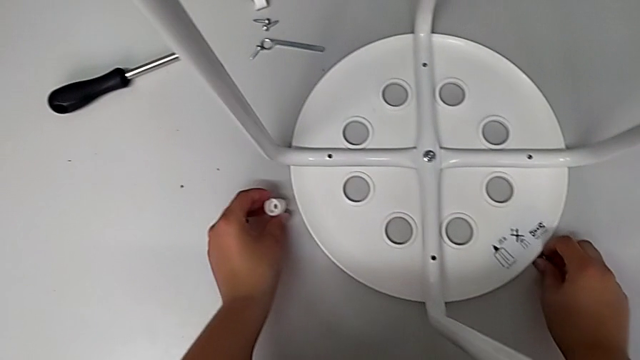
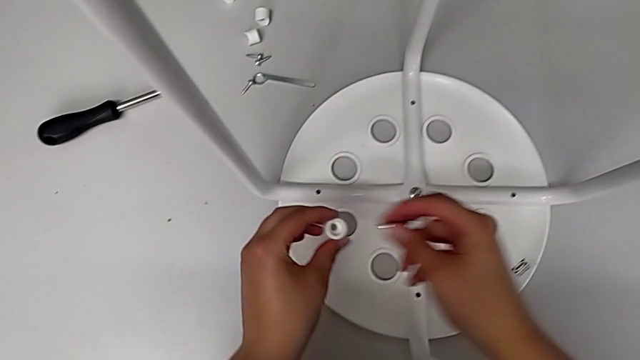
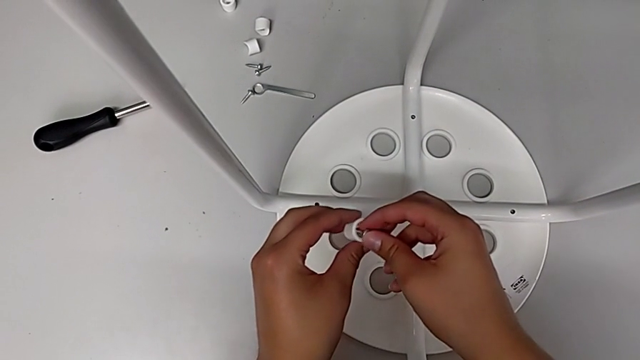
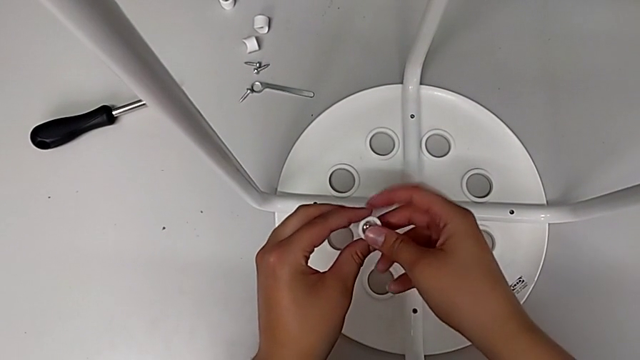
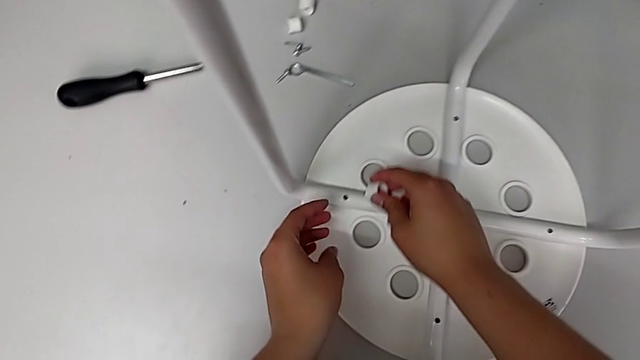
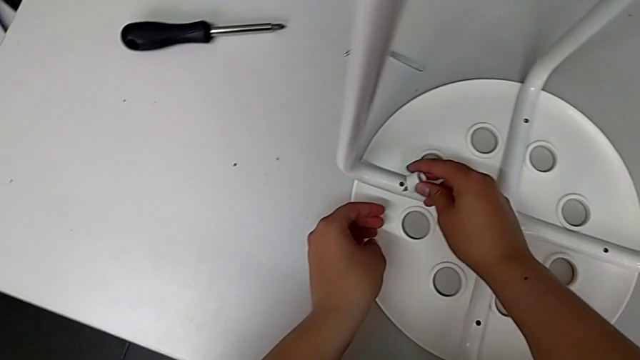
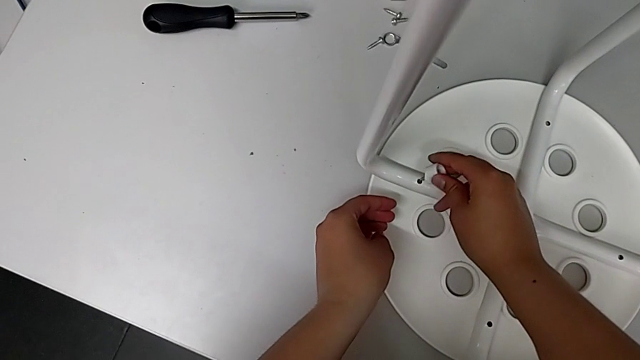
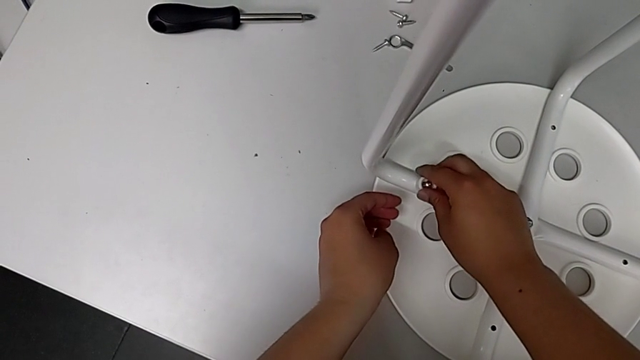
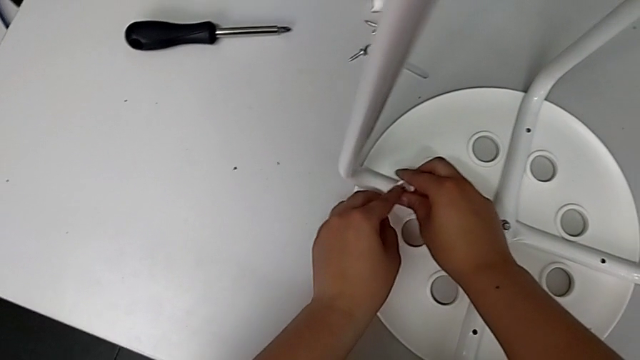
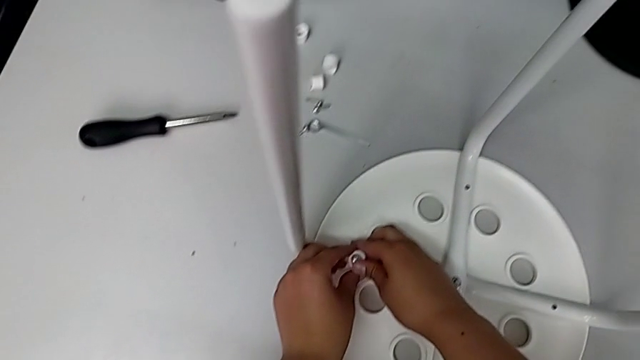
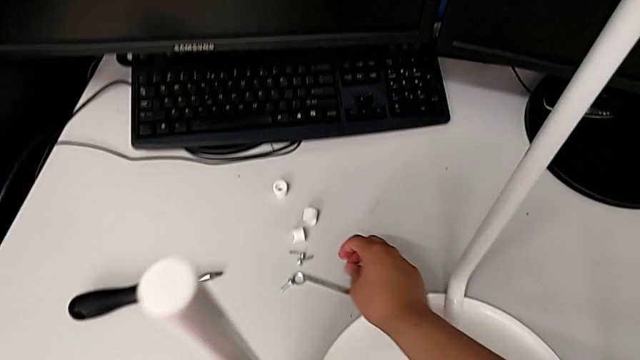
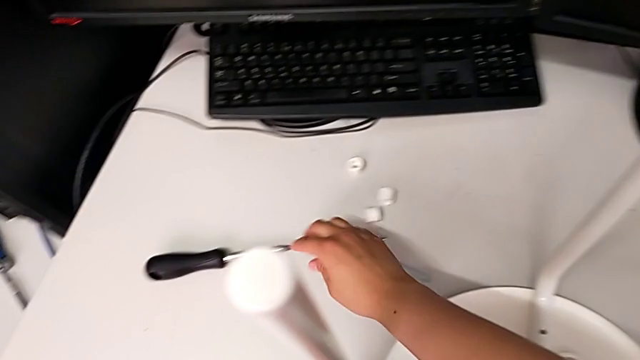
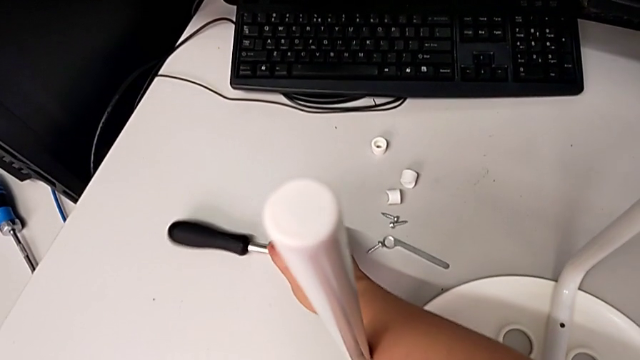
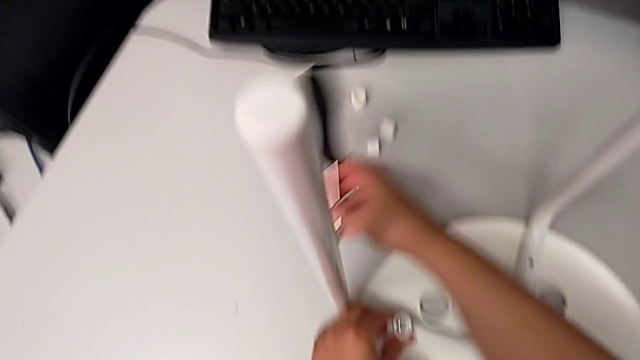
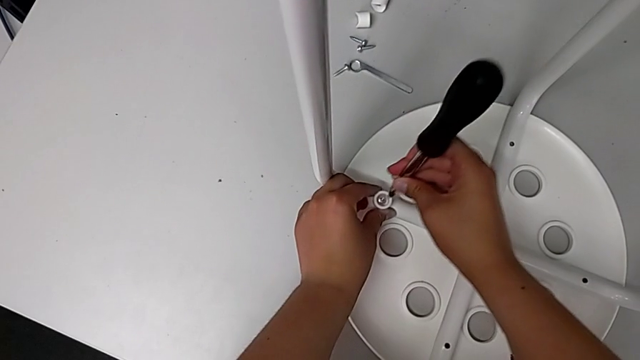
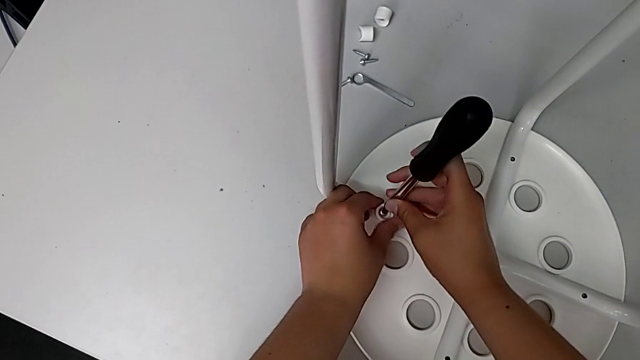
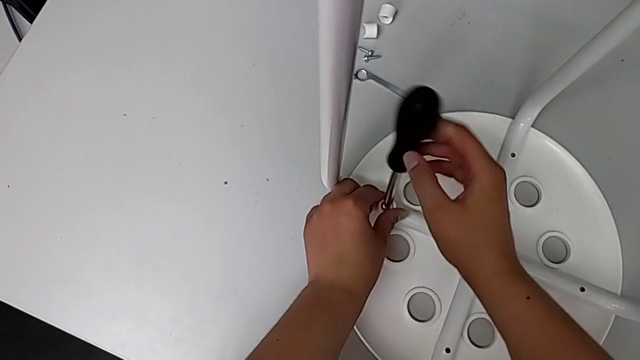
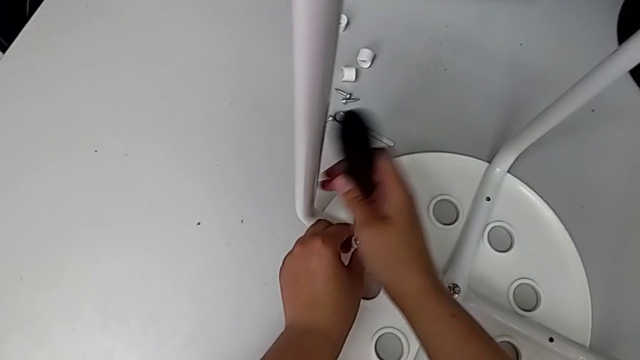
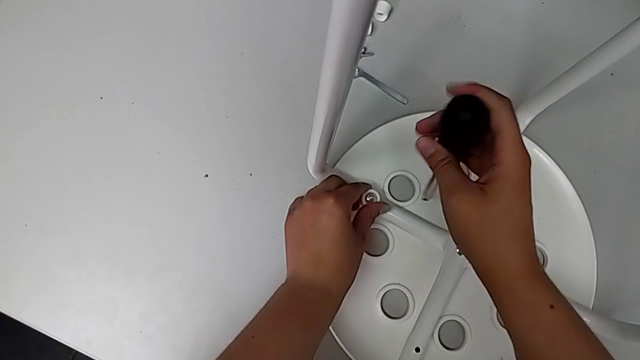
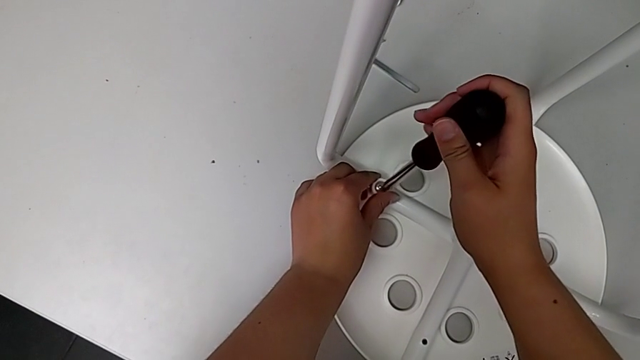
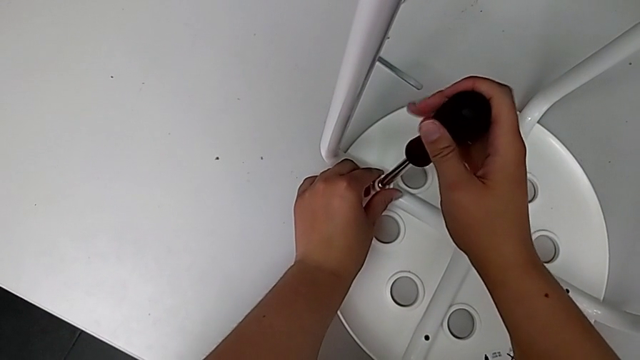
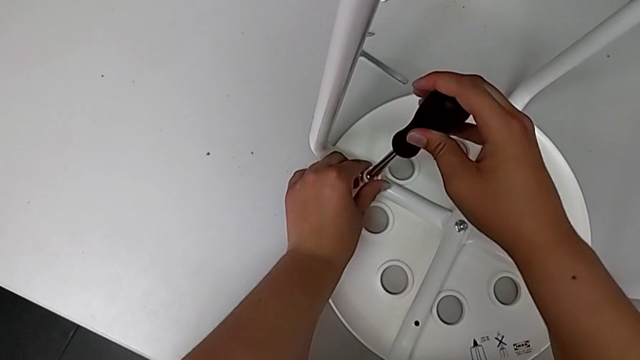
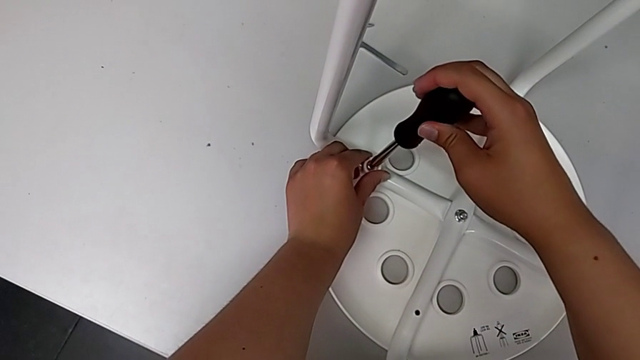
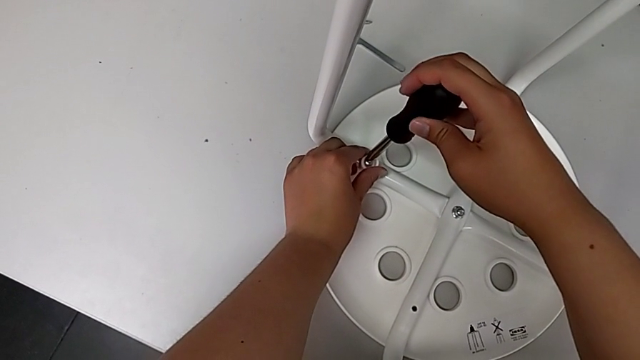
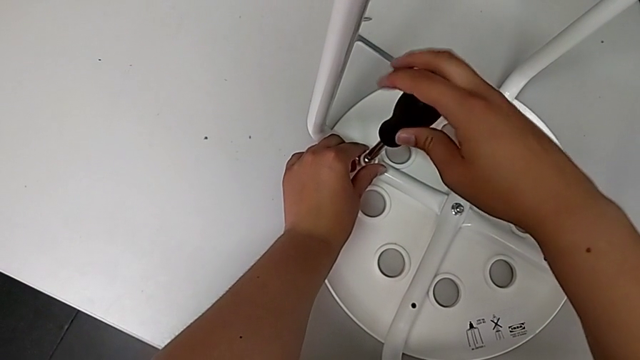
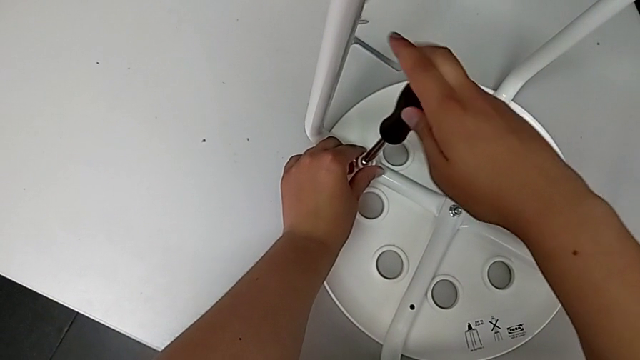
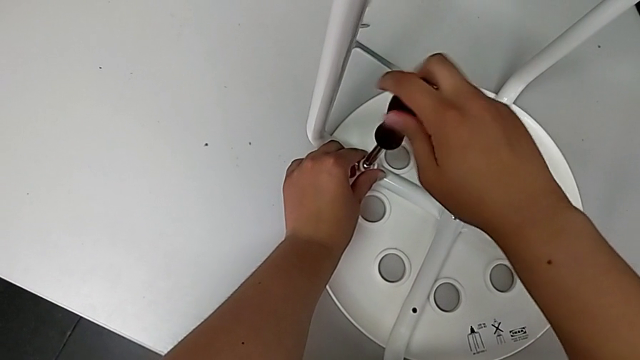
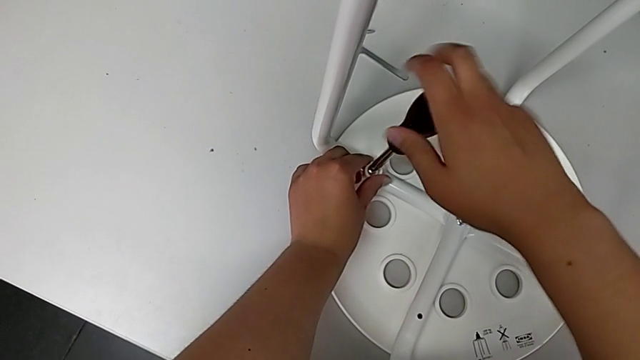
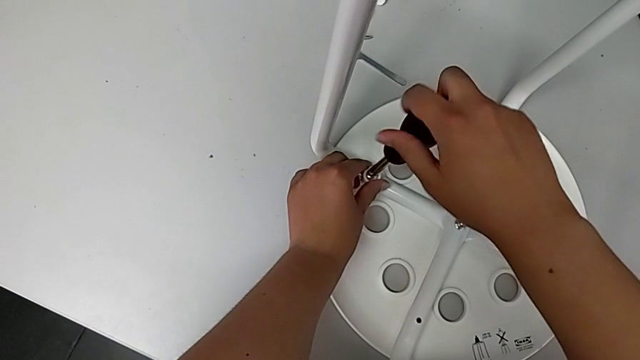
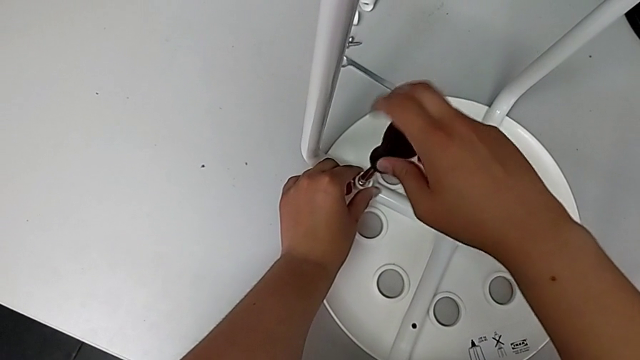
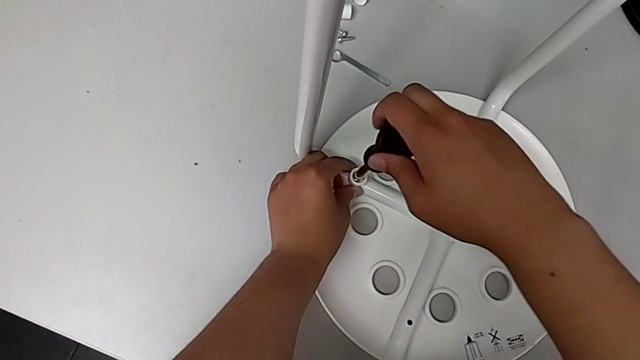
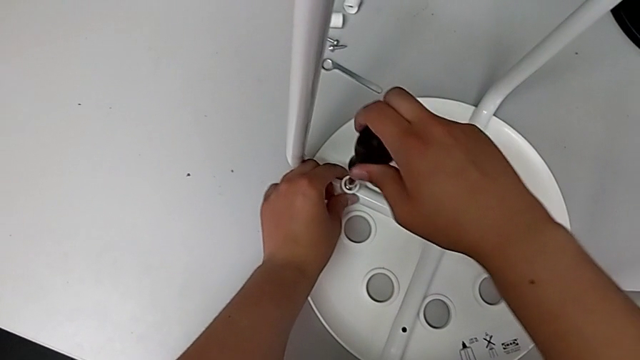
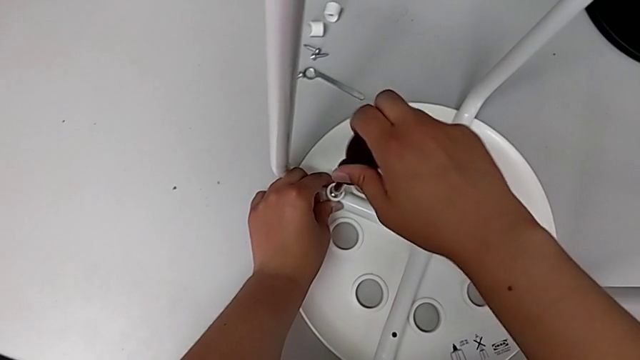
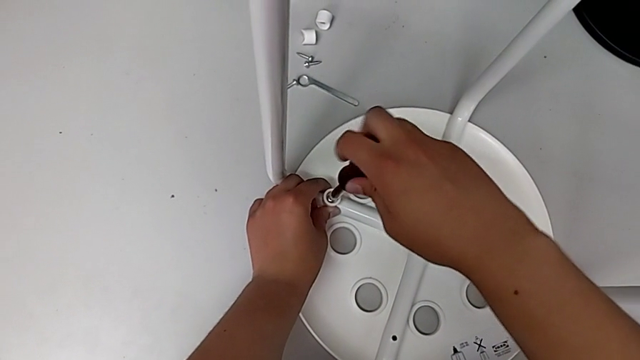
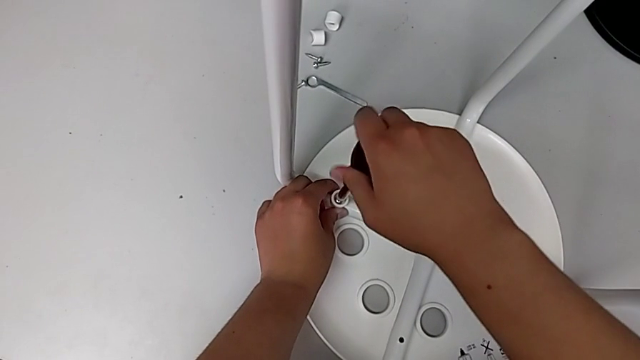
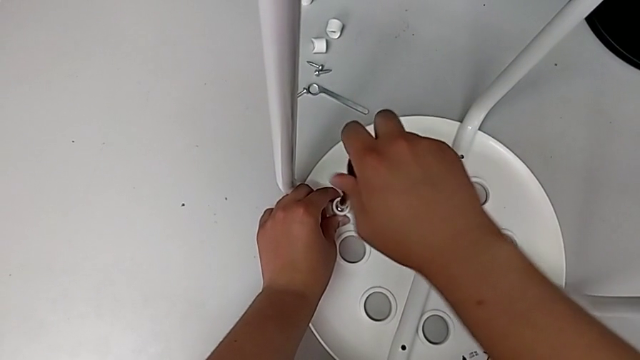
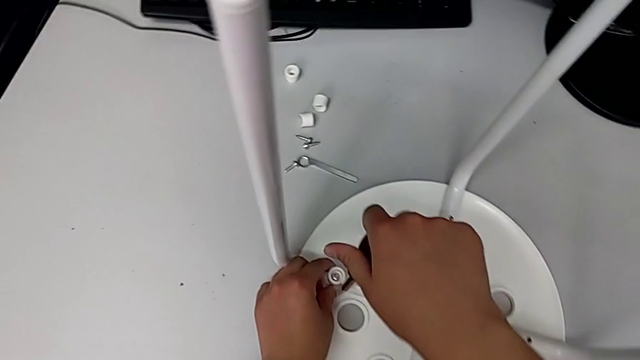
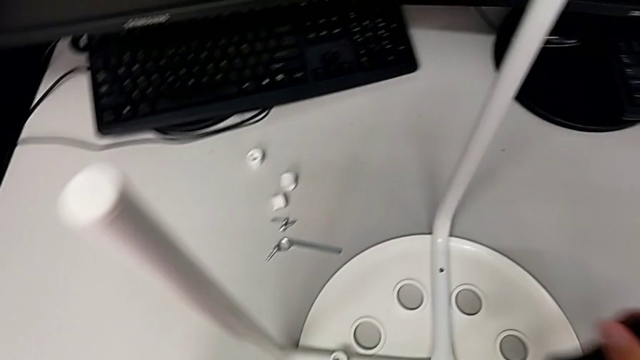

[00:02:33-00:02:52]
The camera wearer is screwing the first screw. They lift the first screw, insert it twice, grab the screwdriver, lift it, insert it, wrongly drop and grab the screwdriver, insert it, hold the first washer and screw the first screw.

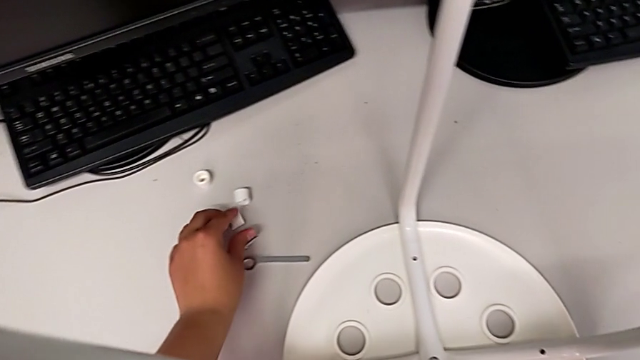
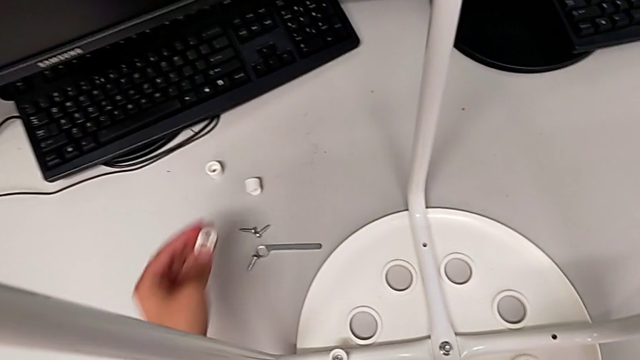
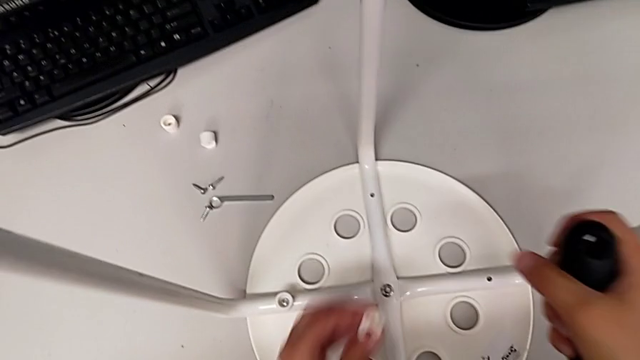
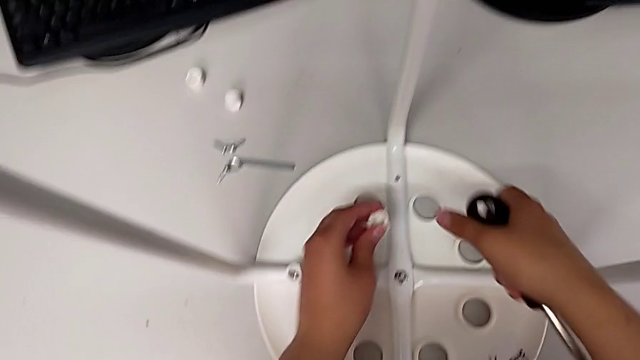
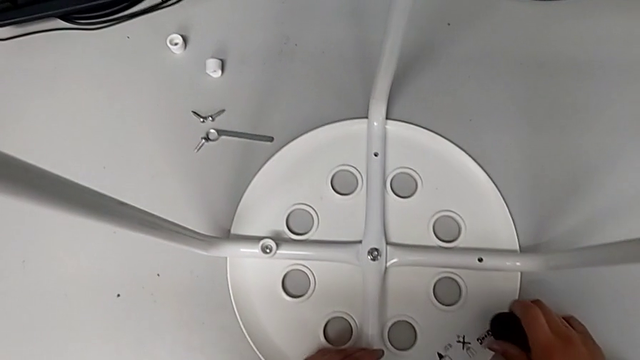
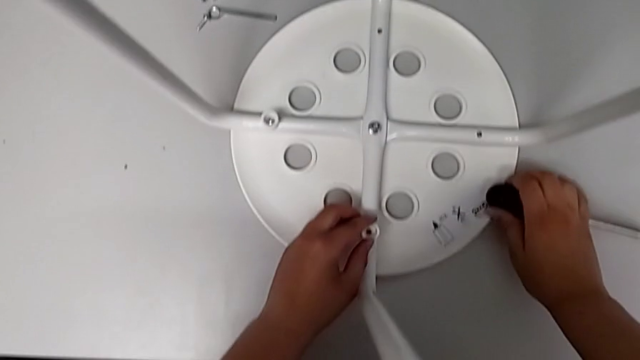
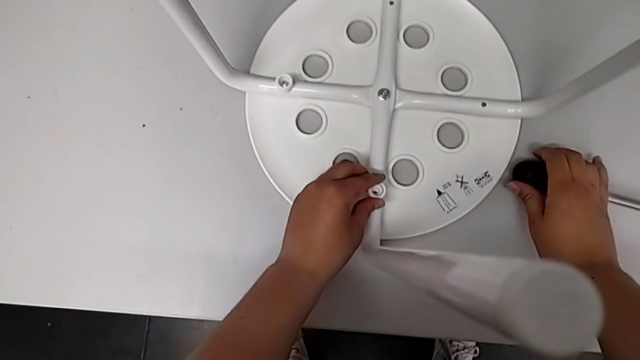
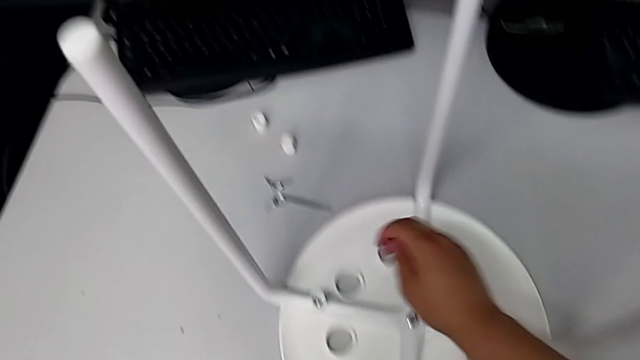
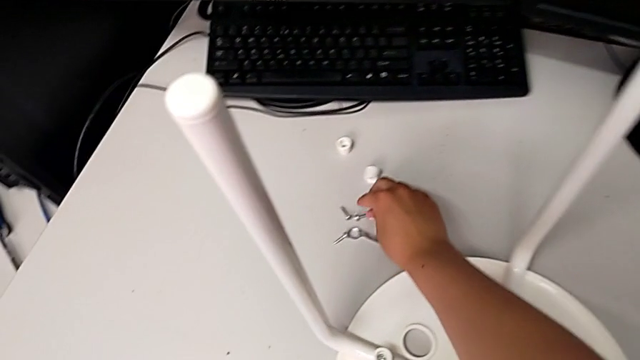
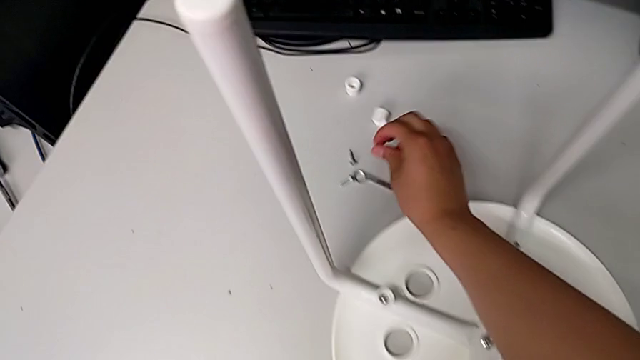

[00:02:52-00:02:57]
The camera wearer is screwing the second screw. They grab the second washer, lift it, withdraw the top leg, place the second washer, wrongly drop the screwdriver and grab the second screw.
